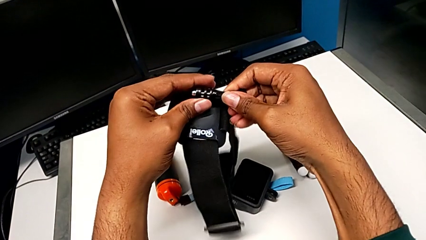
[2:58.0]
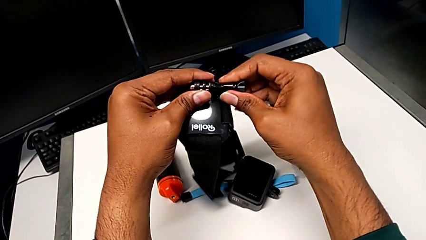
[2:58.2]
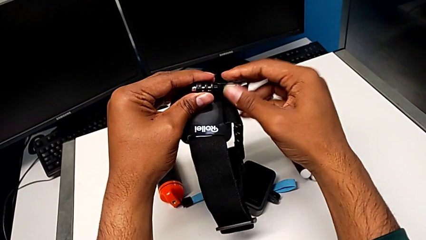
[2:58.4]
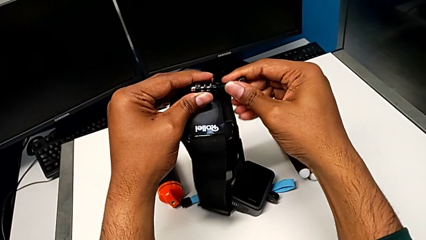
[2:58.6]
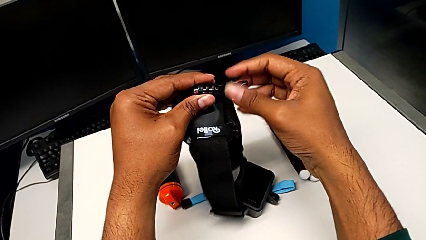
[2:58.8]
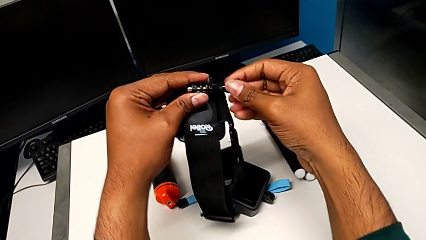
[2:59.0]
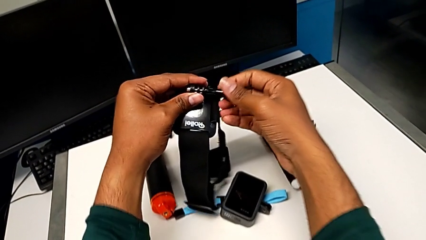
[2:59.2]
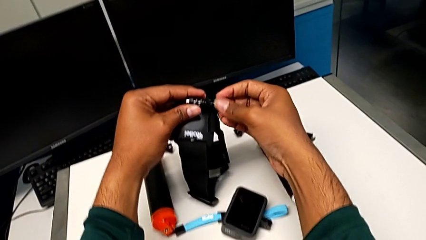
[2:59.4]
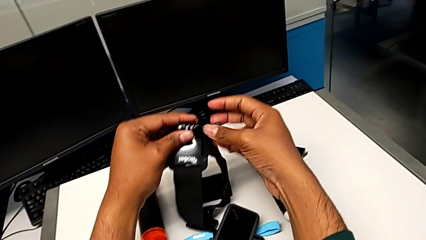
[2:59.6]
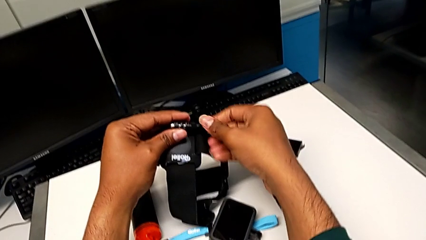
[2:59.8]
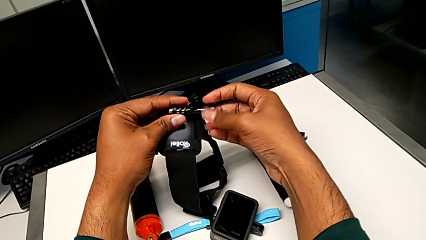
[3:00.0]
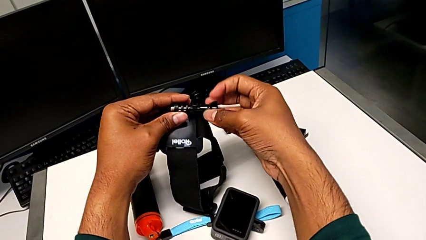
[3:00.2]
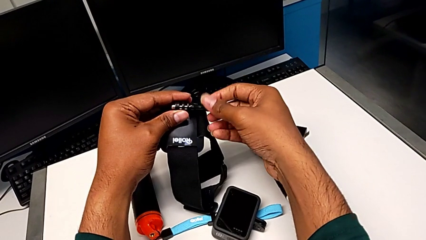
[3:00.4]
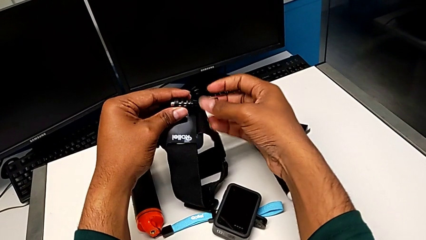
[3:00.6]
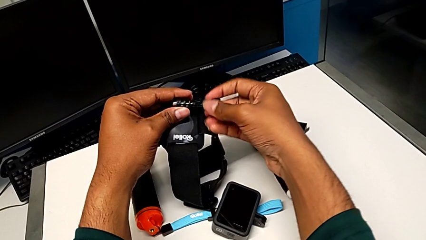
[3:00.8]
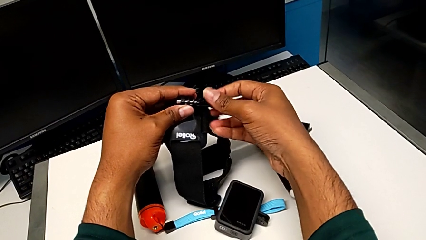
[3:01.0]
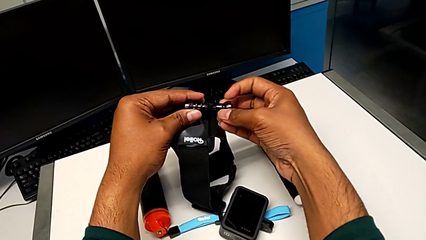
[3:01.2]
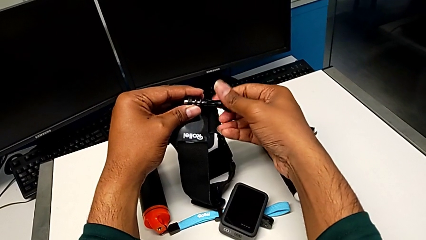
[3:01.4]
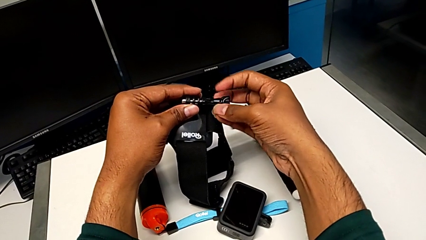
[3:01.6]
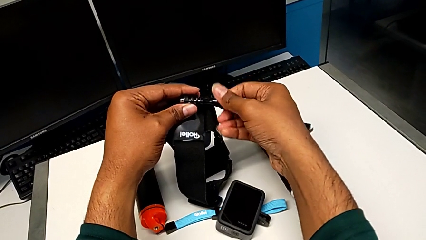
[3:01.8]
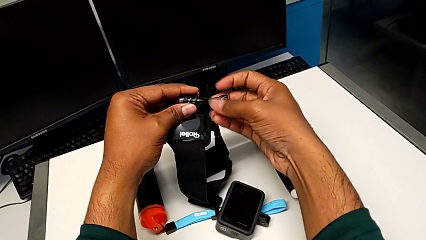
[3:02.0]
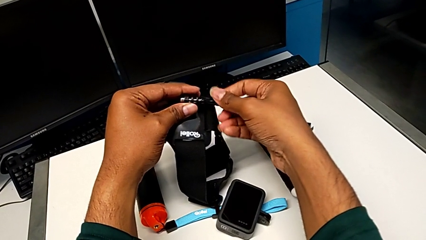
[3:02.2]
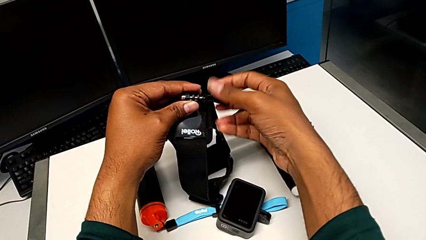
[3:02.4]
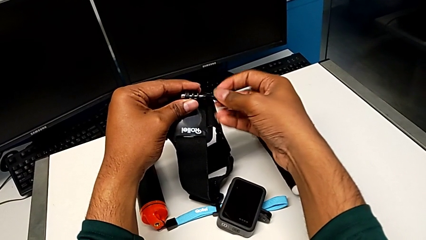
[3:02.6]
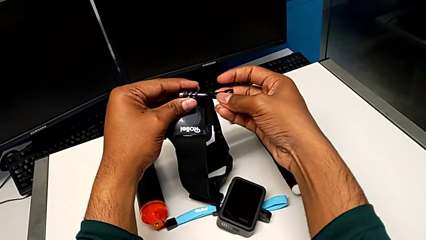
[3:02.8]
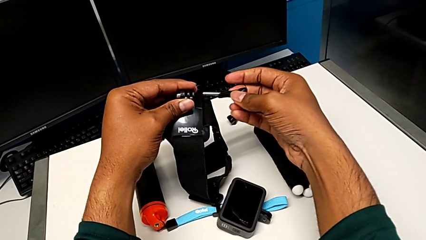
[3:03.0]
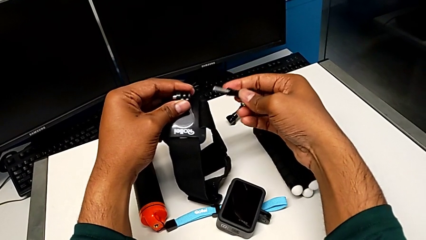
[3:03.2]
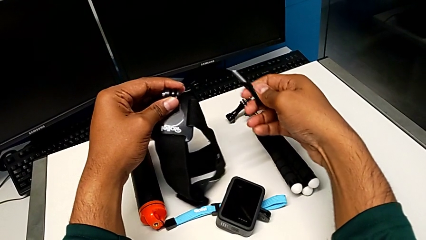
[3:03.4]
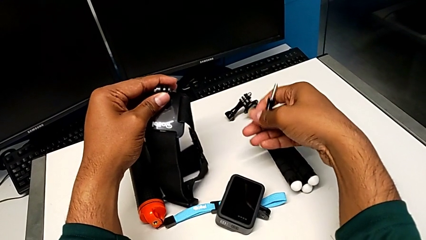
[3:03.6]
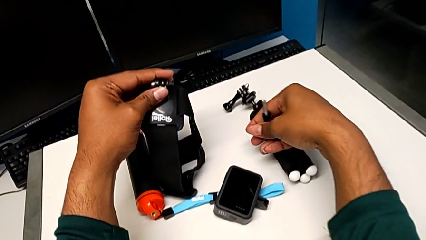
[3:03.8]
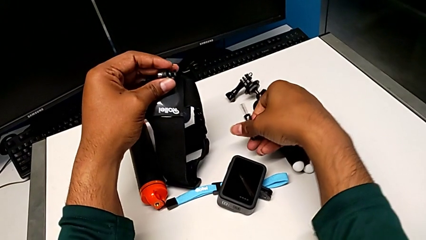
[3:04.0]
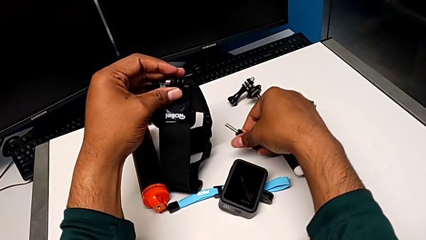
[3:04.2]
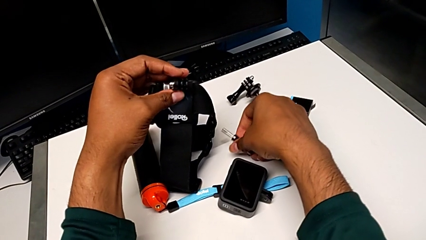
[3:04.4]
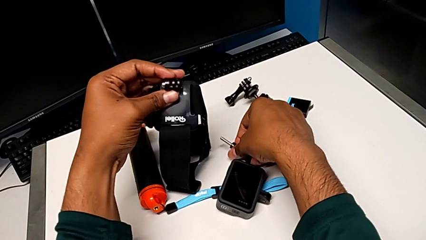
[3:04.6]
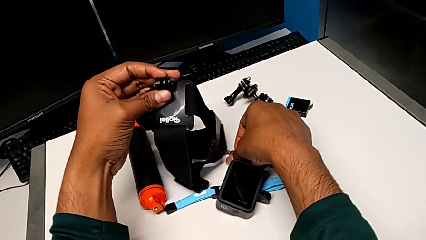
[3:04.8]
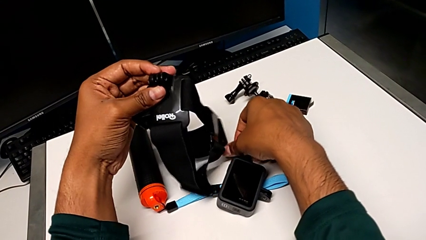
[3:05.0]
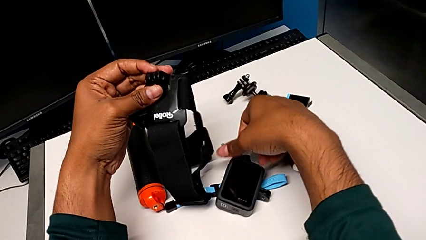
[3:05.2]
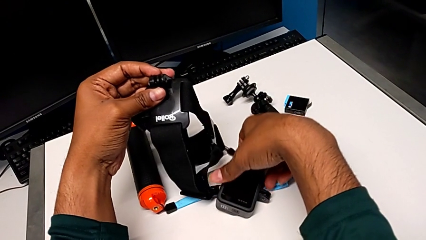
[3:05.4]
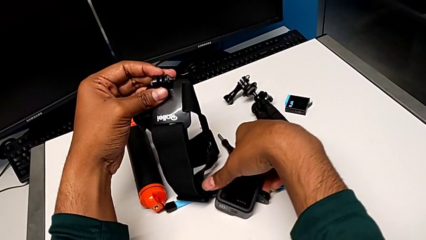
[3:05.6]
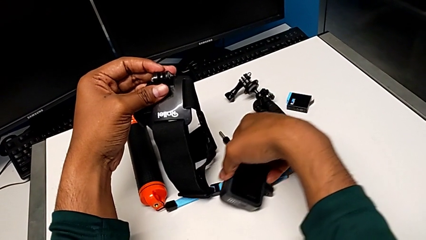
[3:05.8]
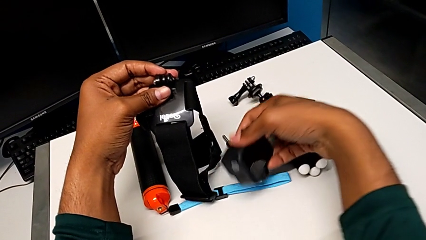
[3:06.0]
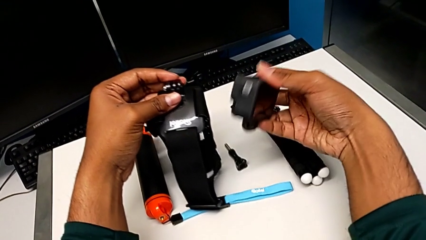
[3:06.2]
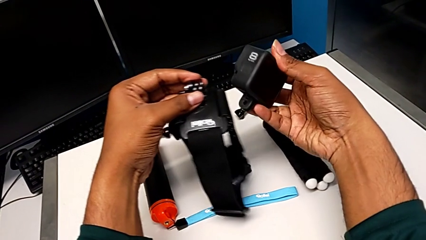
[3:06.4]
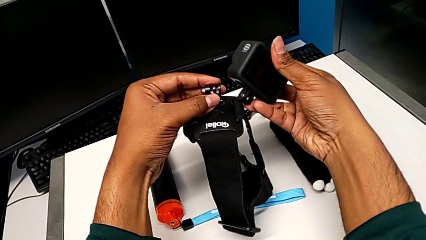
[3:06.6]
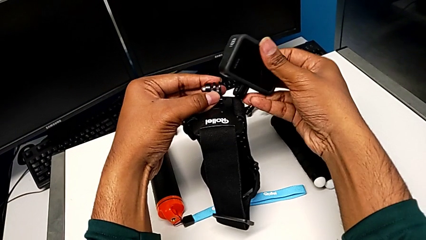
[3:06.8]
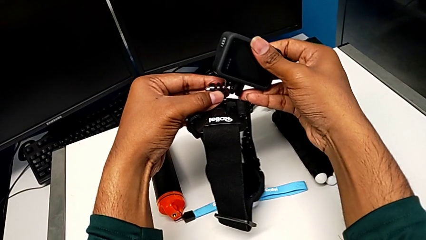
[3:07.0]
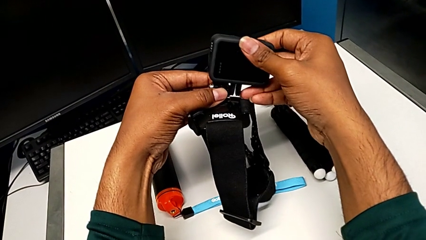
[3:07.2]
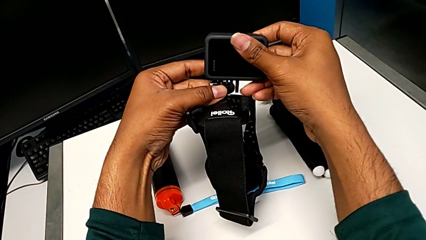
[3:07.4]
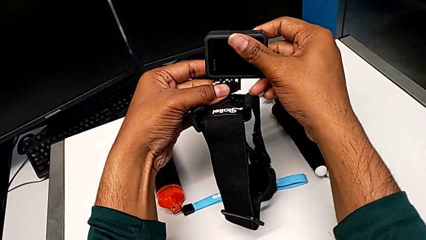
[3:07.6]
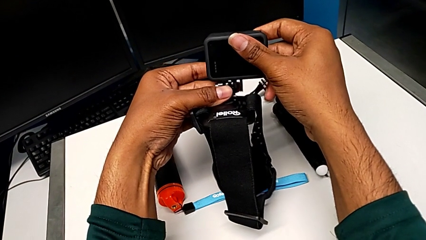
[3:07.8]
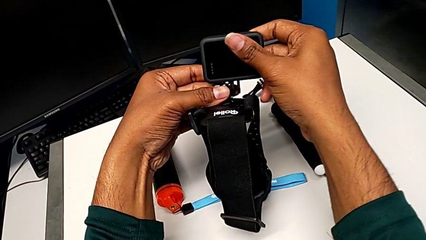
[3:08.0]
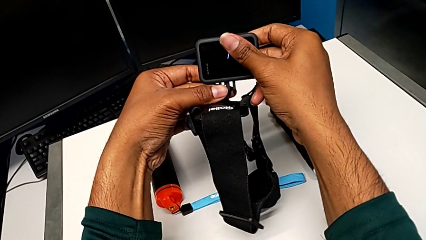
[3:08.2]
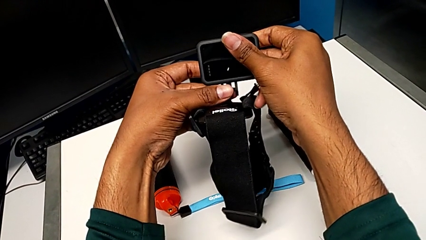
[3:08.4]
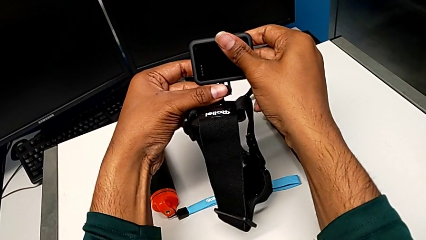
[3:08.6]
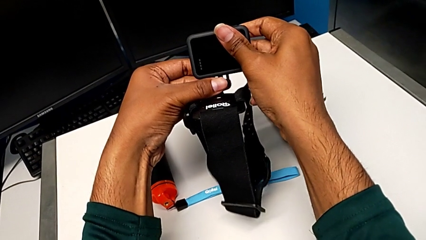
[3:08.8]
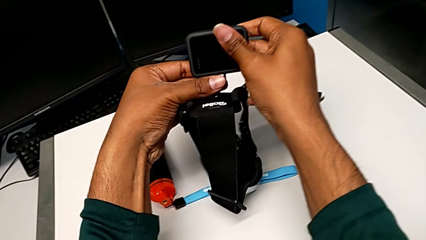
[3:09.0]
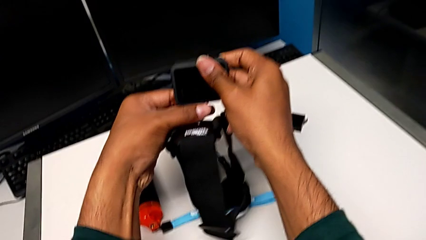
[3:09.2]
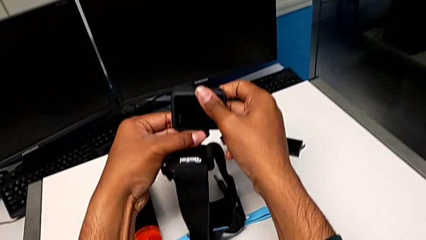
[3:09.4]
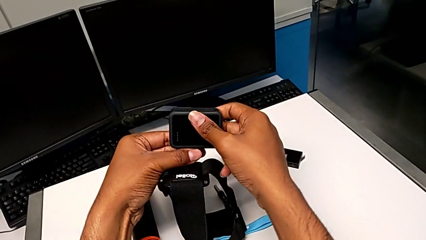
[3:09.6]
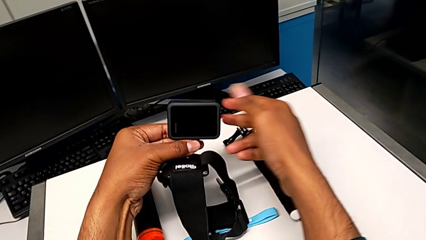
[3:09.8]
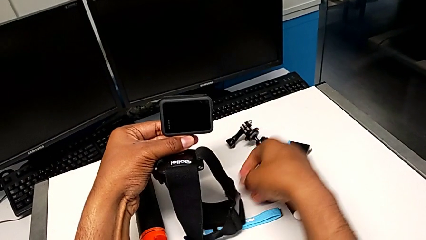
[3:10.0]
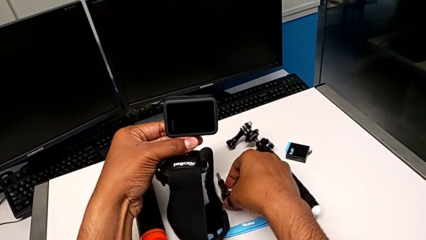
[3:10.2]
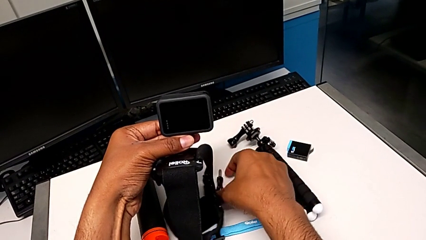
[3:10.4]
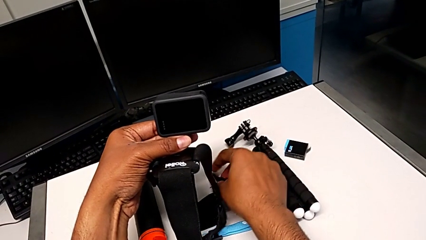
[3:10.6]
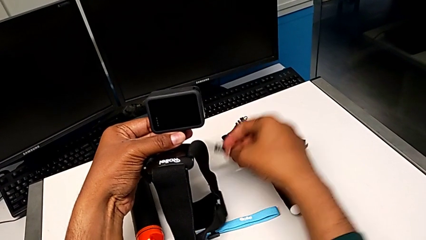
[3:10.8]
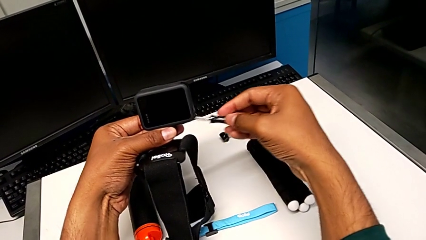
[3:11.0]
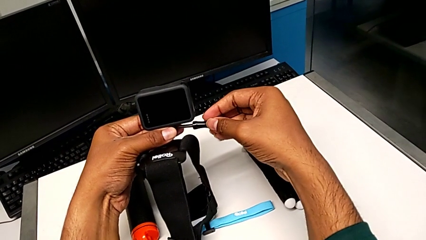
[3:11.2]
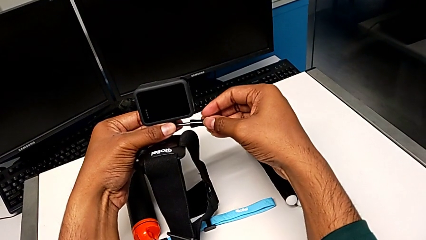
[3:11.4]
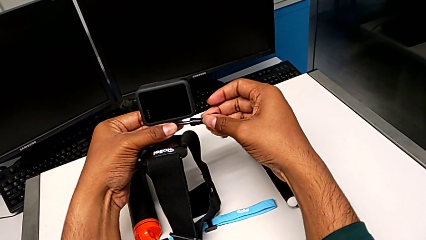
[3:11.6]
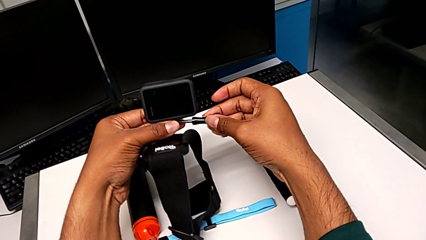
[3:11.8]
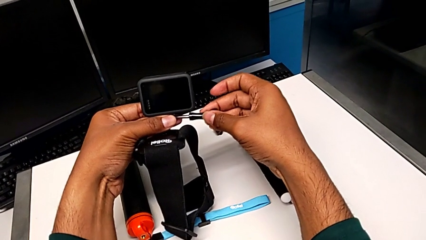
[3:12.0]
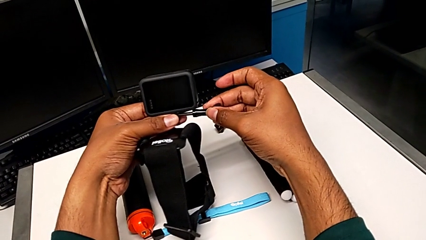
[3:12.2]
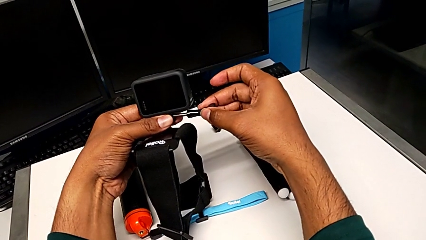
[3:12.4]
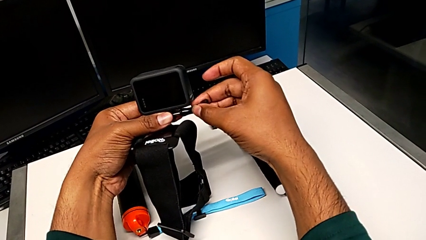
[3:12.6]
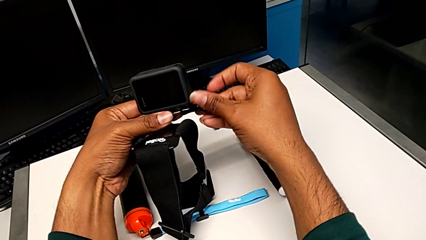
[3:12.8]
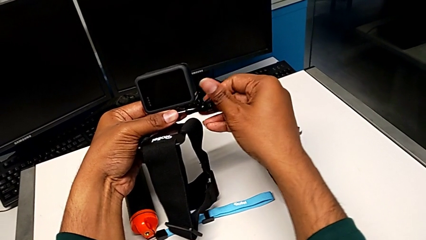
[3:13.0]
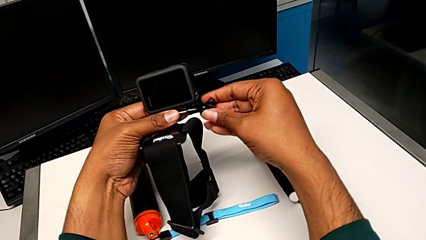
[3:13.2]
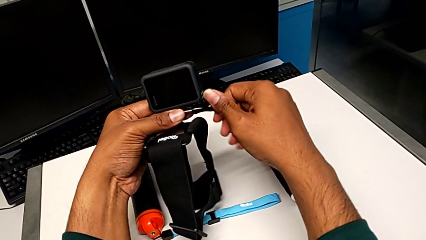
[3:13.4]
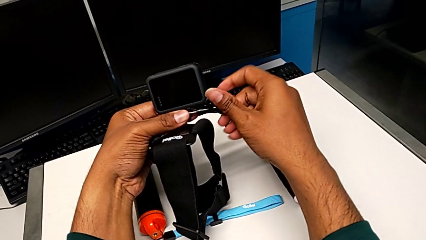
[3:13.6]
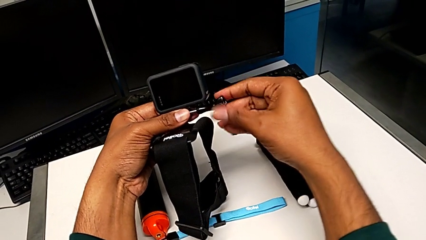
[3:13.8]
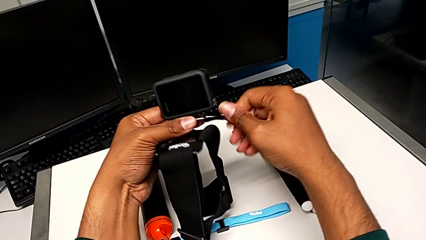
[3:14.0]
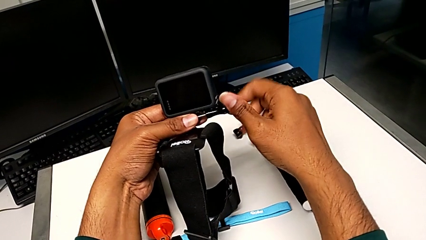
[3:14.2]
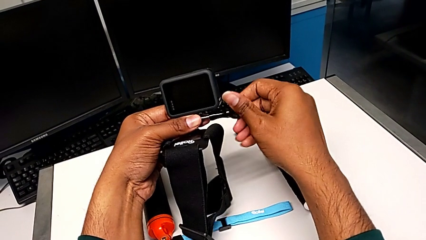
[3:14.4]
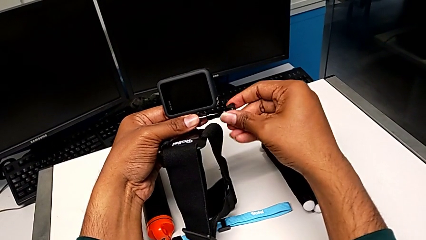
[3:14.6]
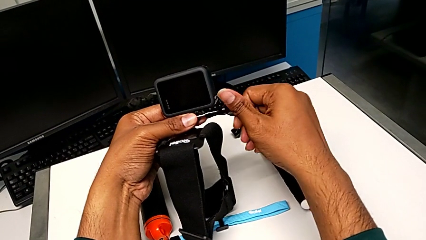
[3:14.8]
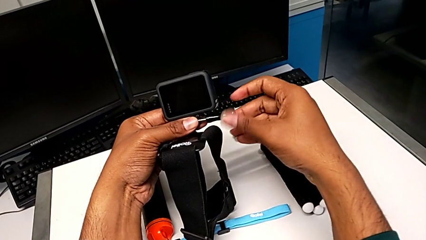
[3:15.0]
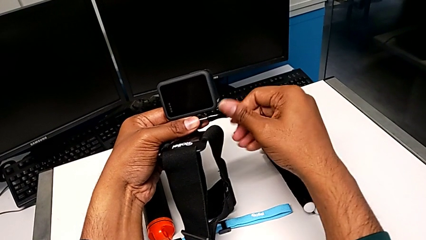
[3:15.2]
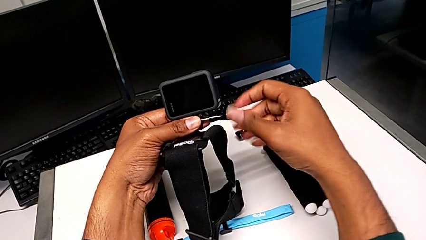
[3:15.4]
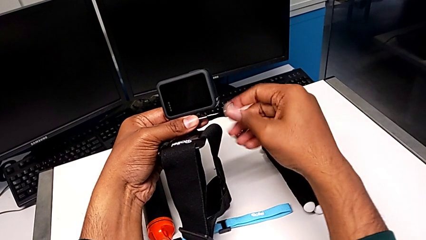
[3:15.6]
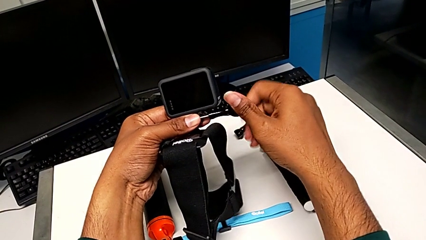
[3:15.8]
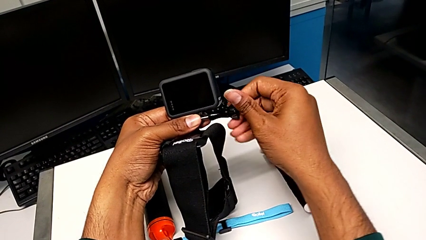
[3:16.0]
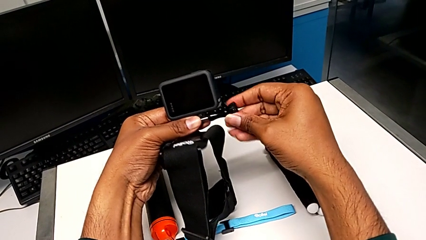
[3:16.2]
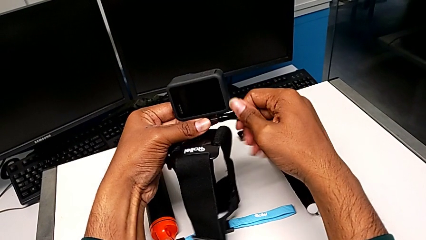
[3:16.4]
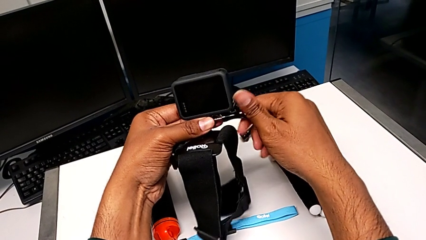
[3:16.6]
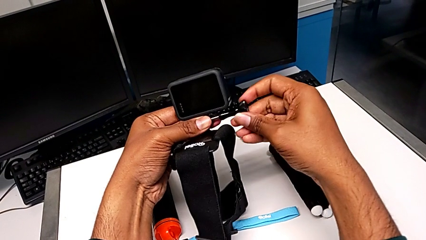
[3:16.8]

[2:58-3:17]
The camera wearer is attaching the strap to the GoPro. They unscrew the screw, withdraw it, drop it, lift the GoPro, place it, grab the screw, place it and screw it.
